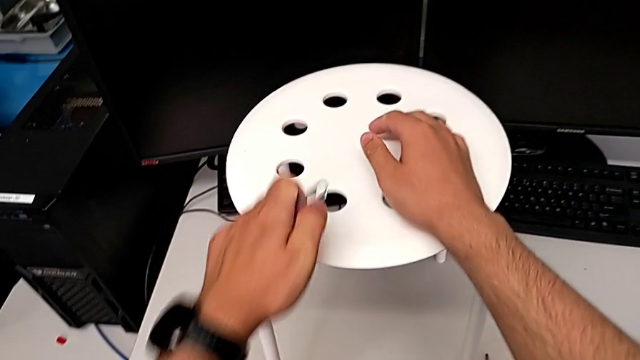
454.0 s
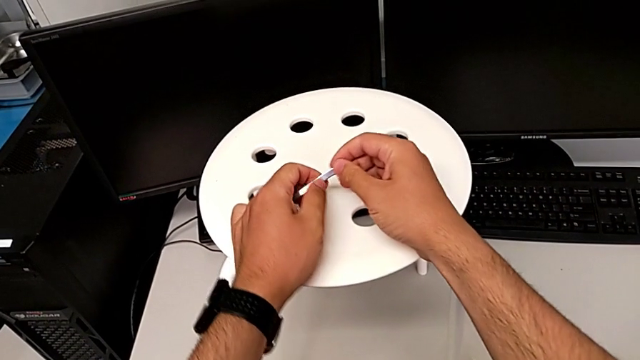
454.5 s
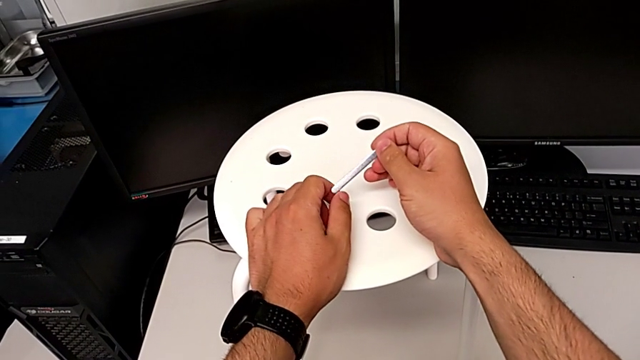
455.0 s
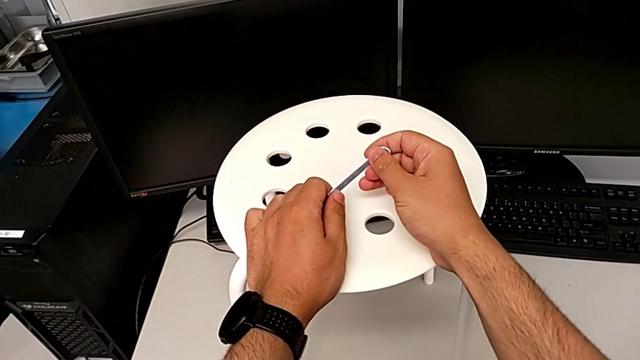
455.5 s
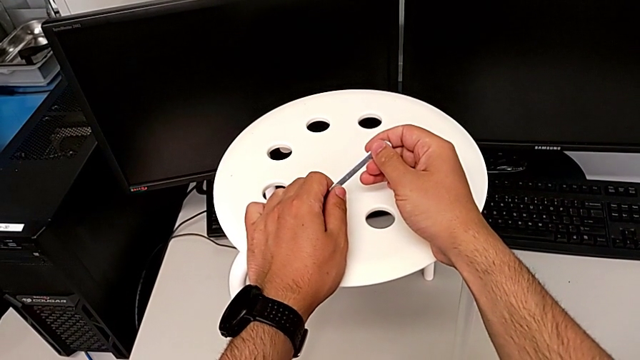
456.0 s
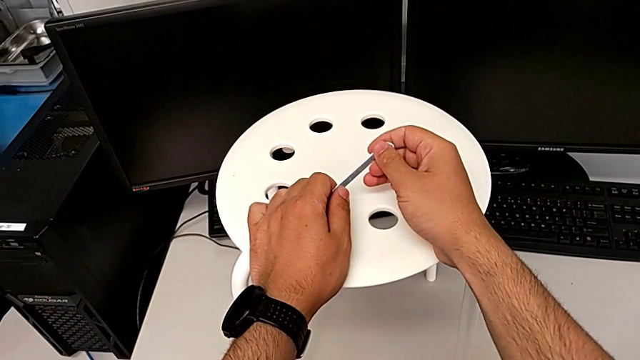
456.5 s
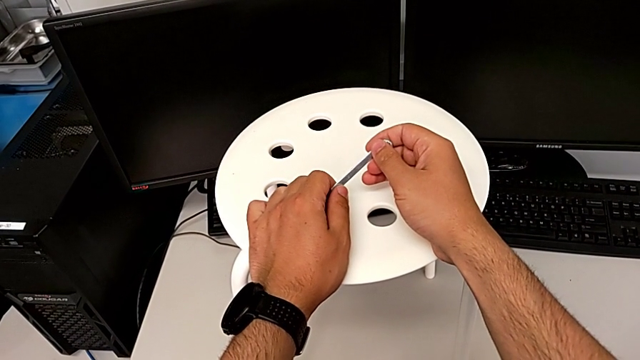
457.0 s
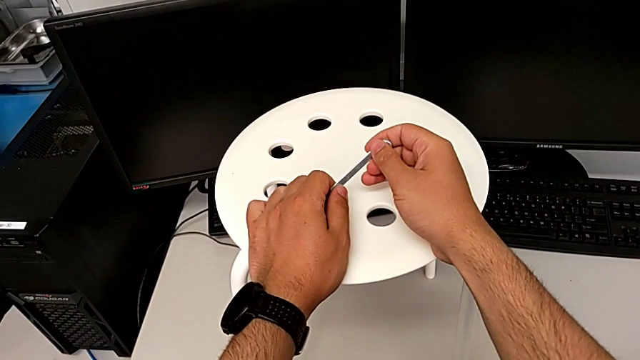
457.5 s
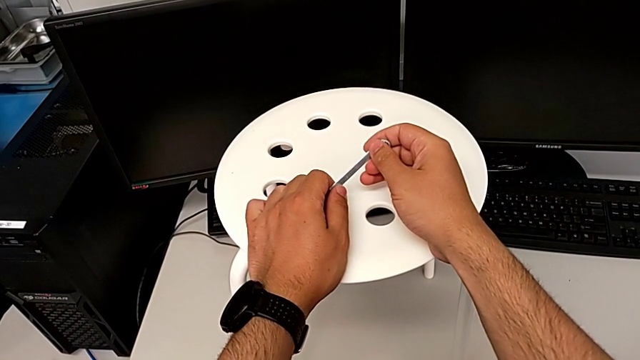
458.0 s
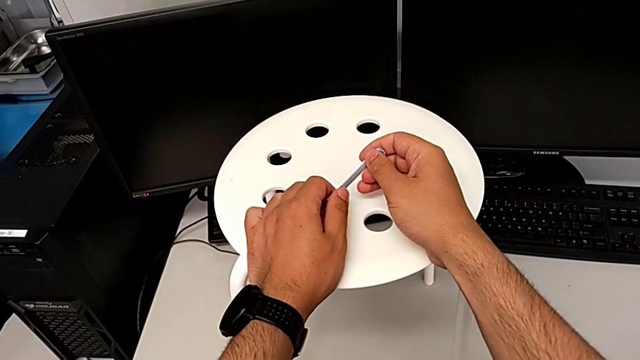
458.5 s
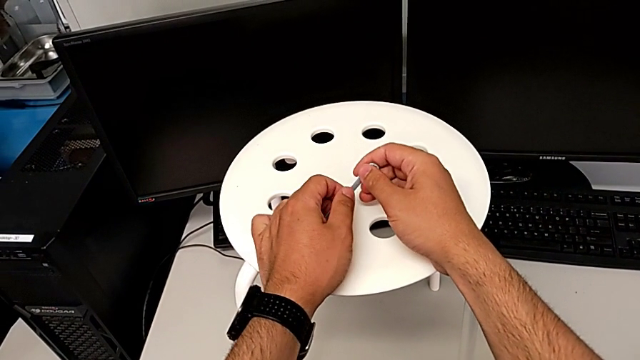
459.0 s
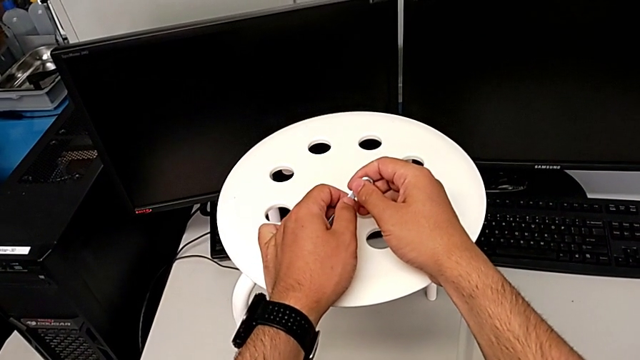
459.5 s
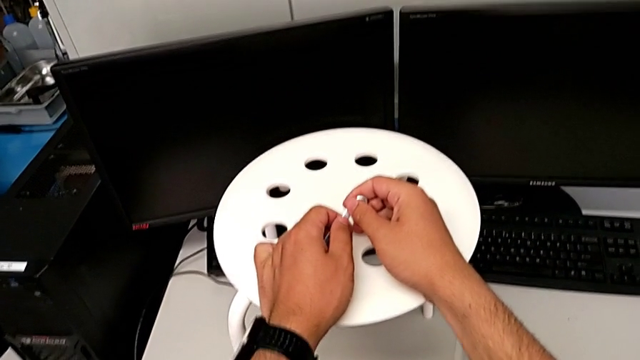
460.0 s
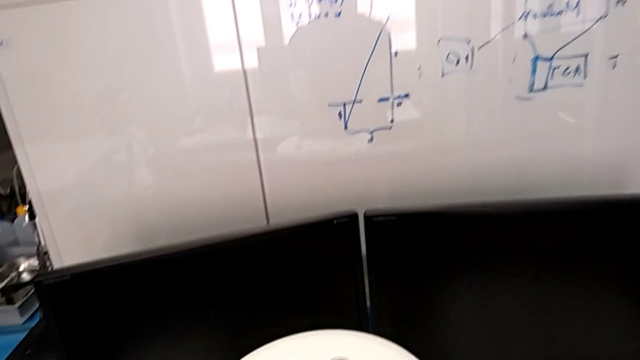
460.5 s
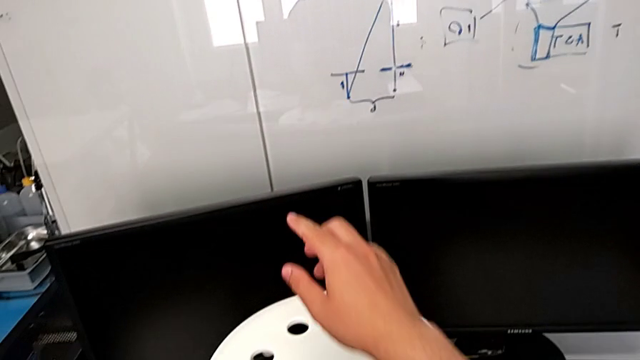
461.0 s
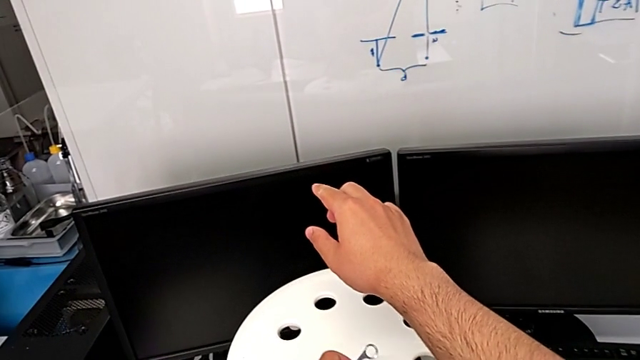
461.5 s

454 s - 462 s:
The camera wearer is tightening the hex nut. They hold the hexagonal wrench.
